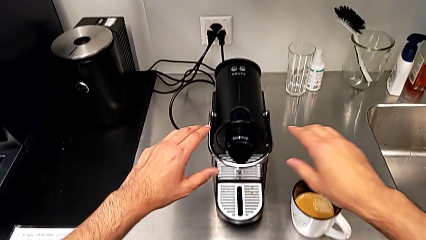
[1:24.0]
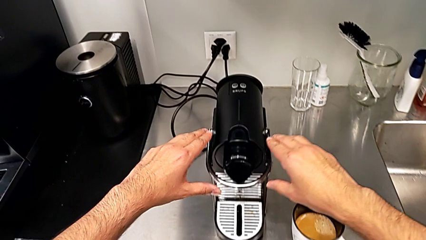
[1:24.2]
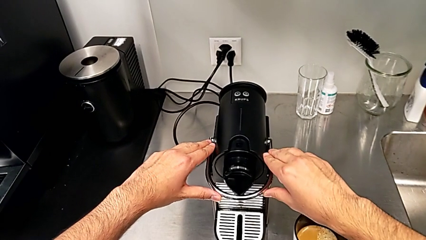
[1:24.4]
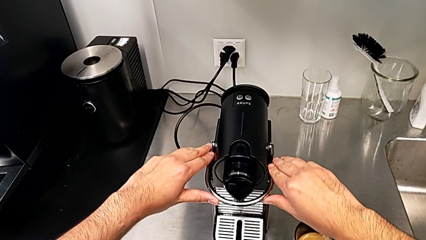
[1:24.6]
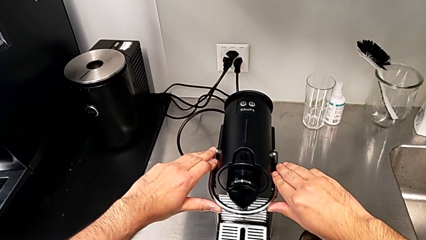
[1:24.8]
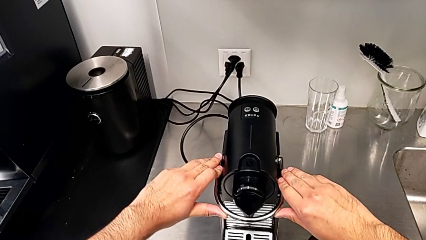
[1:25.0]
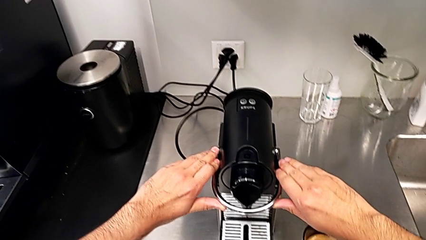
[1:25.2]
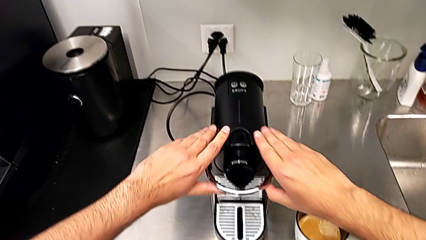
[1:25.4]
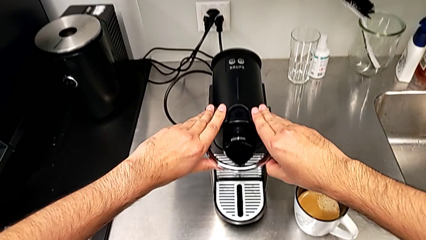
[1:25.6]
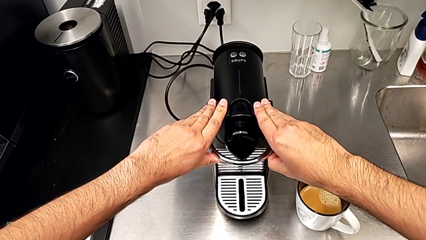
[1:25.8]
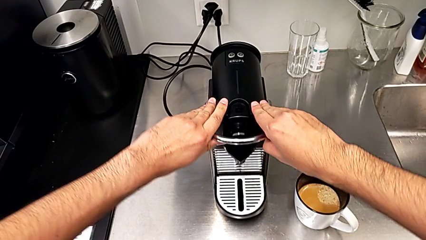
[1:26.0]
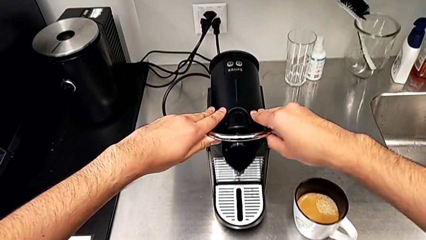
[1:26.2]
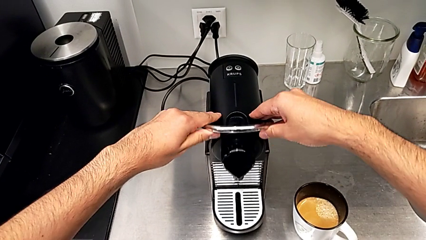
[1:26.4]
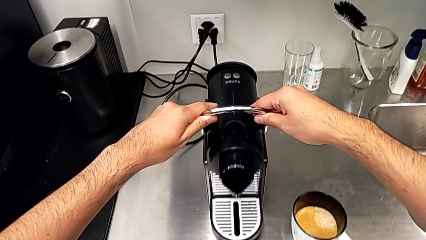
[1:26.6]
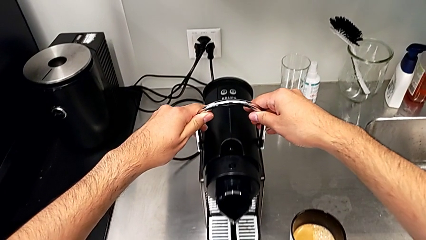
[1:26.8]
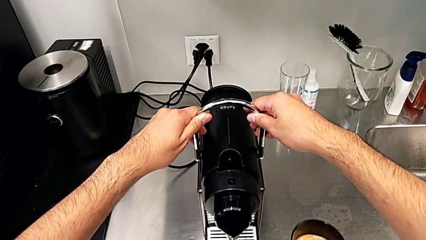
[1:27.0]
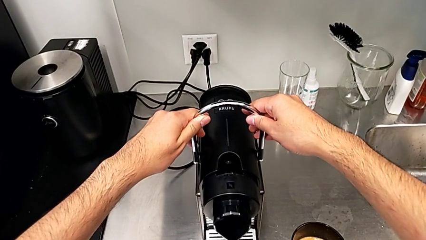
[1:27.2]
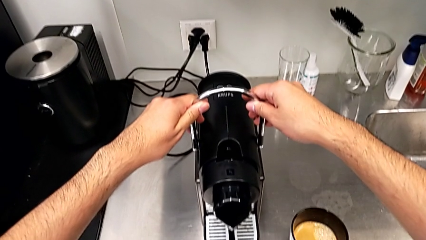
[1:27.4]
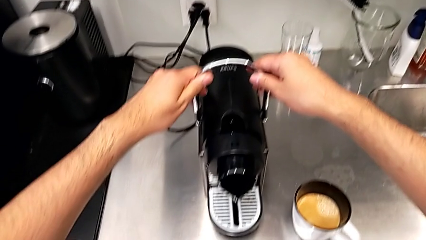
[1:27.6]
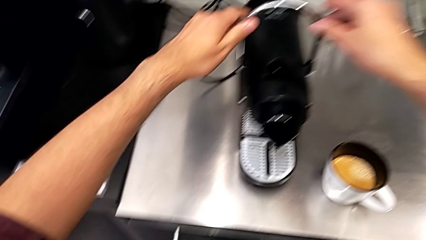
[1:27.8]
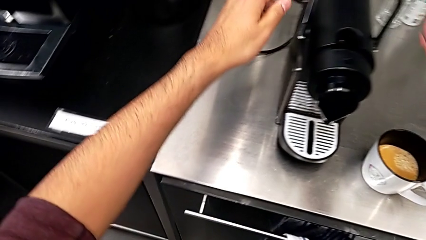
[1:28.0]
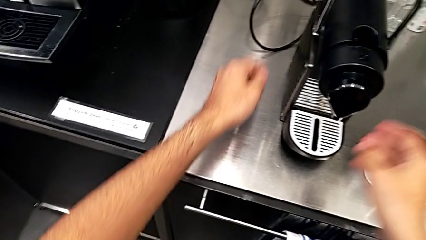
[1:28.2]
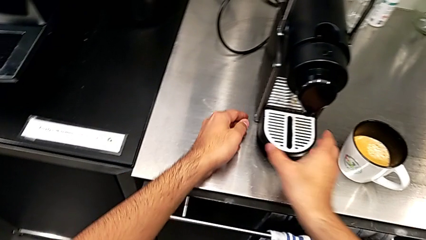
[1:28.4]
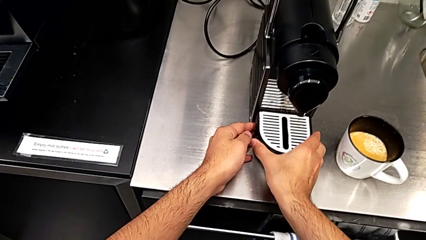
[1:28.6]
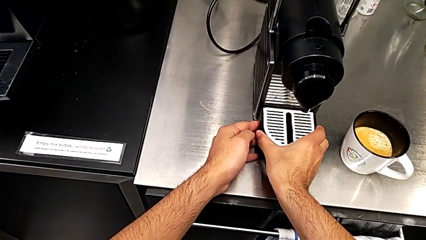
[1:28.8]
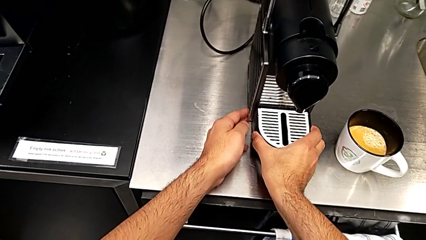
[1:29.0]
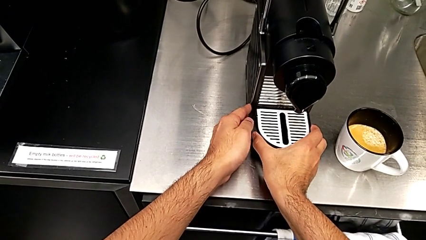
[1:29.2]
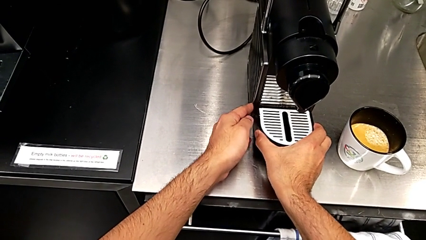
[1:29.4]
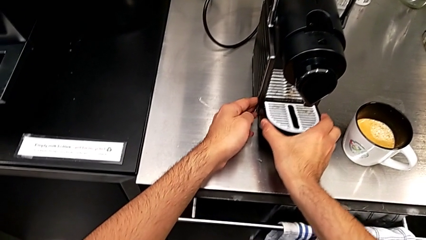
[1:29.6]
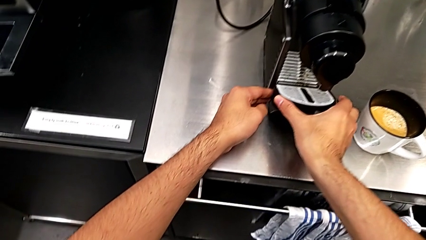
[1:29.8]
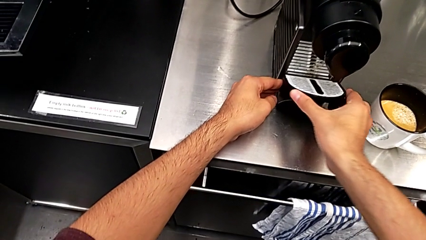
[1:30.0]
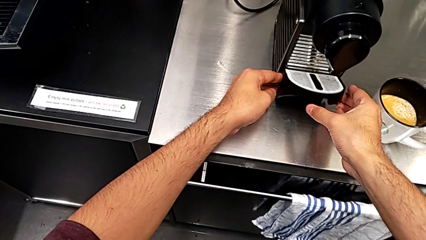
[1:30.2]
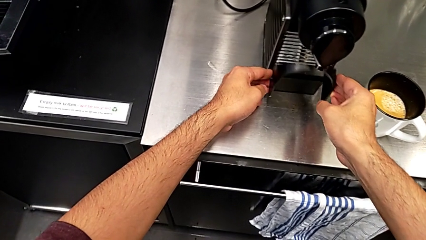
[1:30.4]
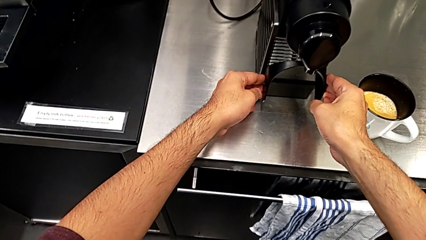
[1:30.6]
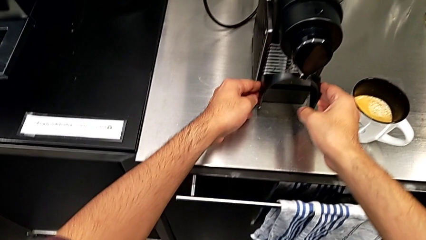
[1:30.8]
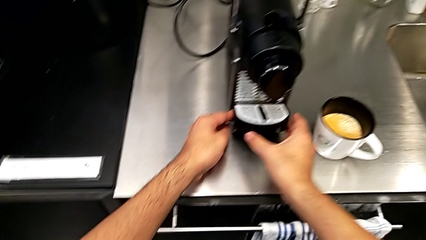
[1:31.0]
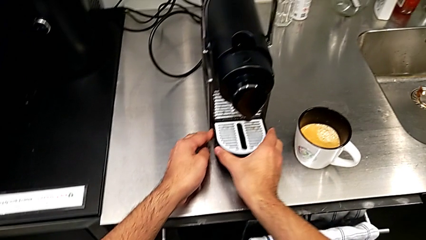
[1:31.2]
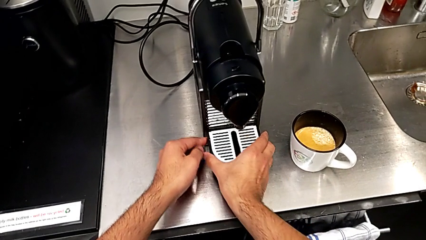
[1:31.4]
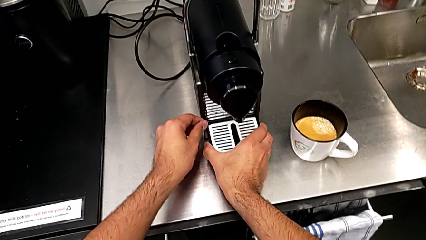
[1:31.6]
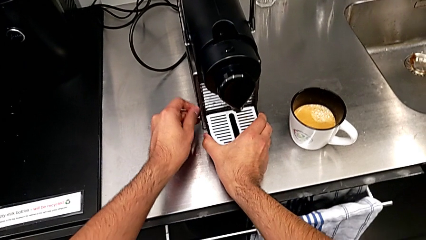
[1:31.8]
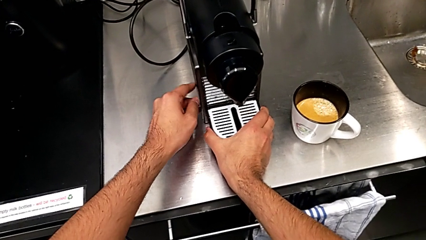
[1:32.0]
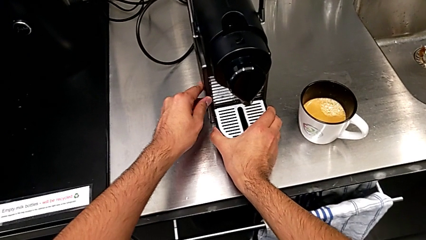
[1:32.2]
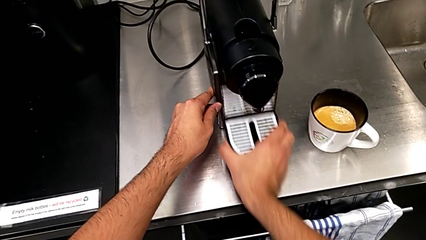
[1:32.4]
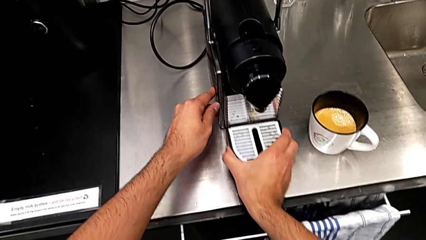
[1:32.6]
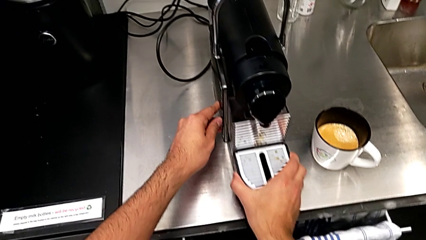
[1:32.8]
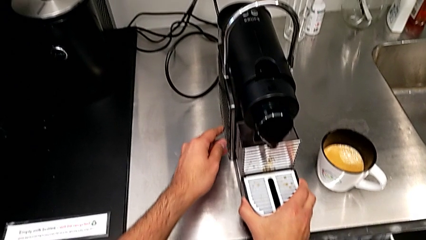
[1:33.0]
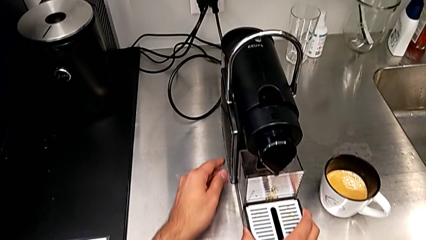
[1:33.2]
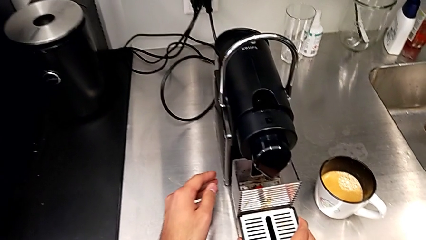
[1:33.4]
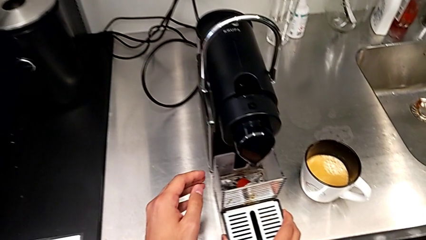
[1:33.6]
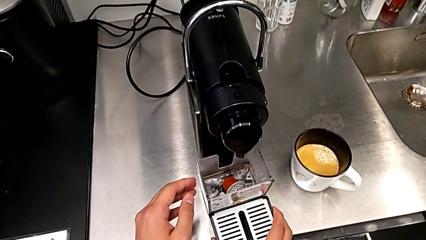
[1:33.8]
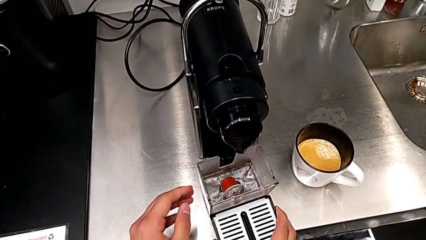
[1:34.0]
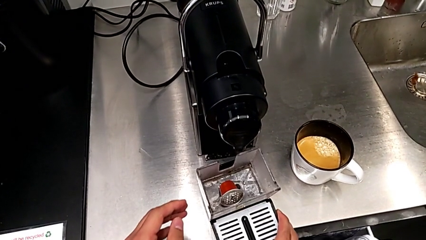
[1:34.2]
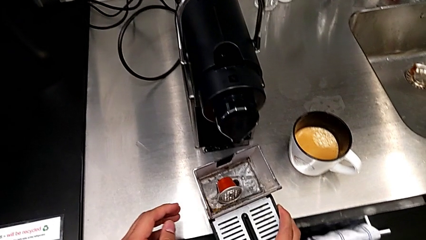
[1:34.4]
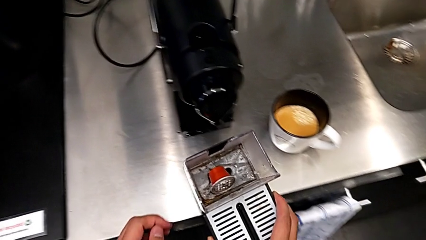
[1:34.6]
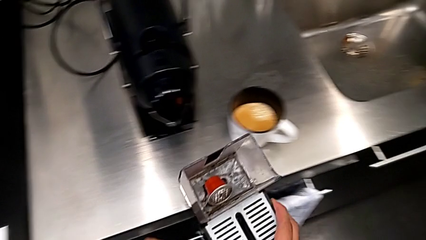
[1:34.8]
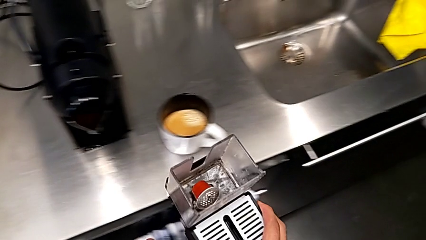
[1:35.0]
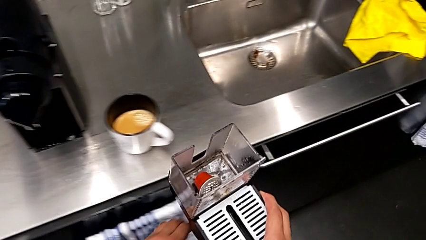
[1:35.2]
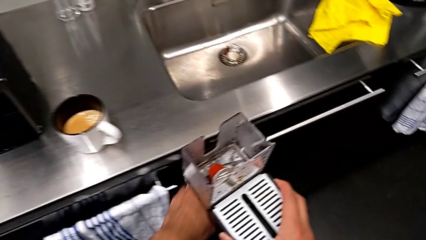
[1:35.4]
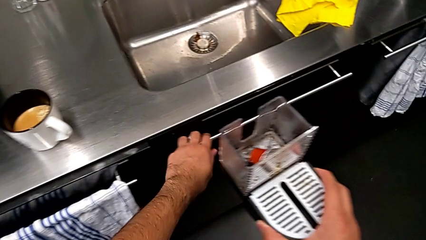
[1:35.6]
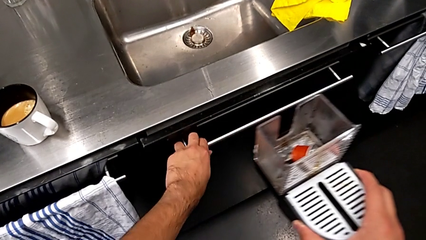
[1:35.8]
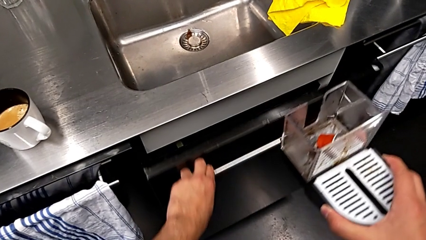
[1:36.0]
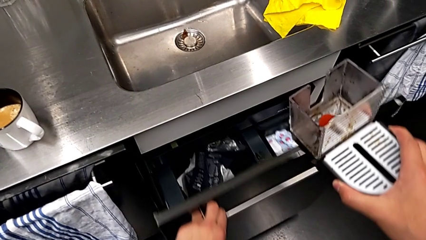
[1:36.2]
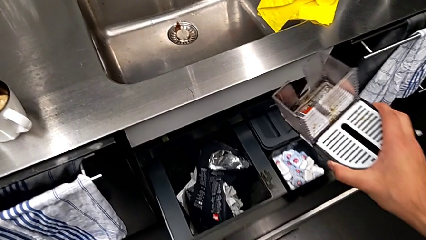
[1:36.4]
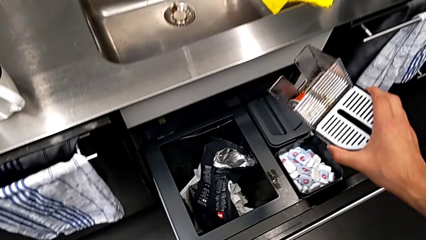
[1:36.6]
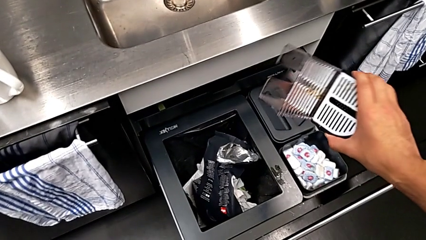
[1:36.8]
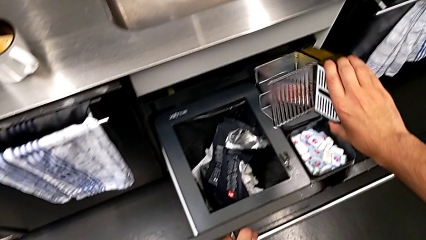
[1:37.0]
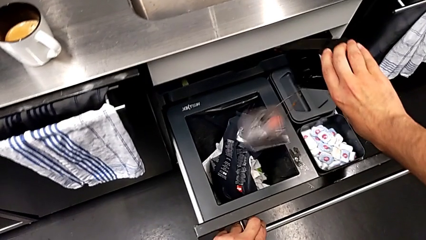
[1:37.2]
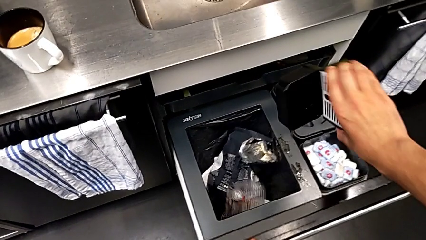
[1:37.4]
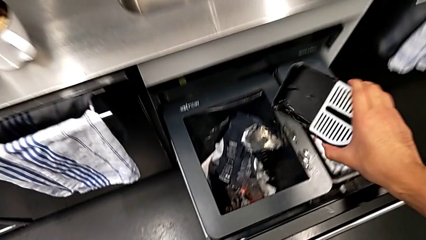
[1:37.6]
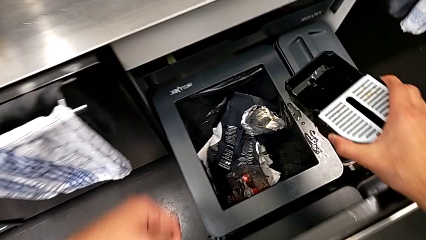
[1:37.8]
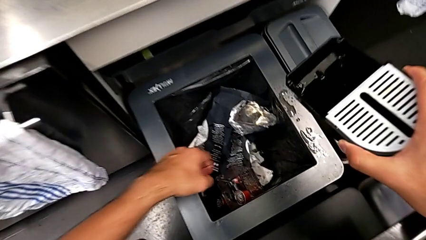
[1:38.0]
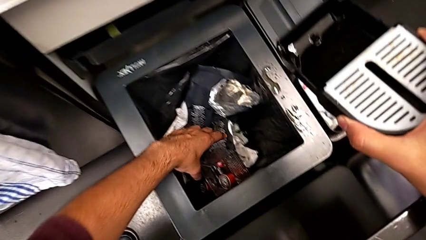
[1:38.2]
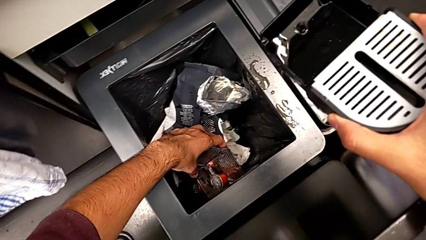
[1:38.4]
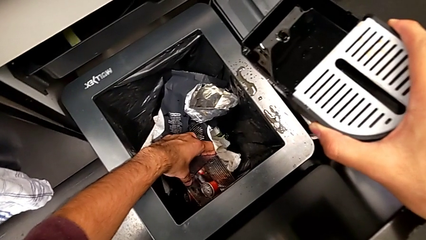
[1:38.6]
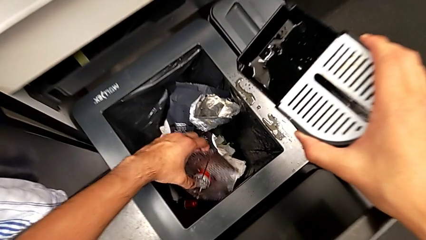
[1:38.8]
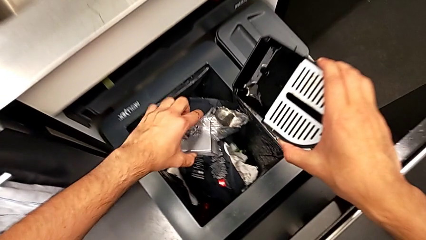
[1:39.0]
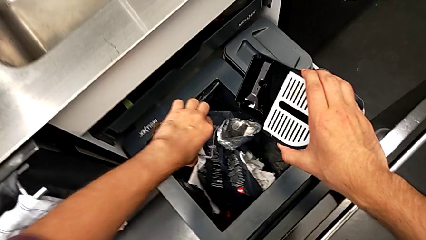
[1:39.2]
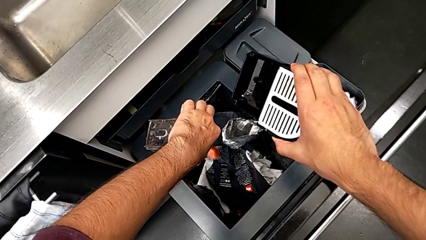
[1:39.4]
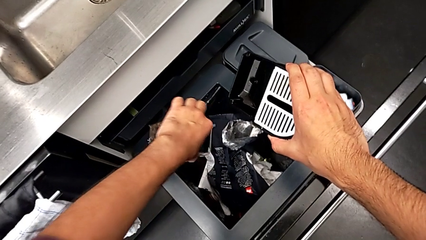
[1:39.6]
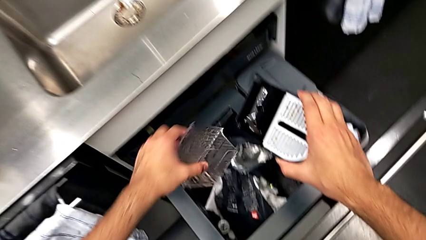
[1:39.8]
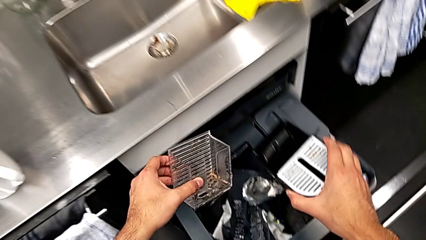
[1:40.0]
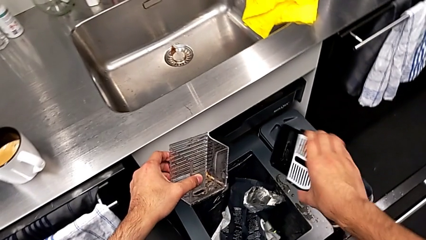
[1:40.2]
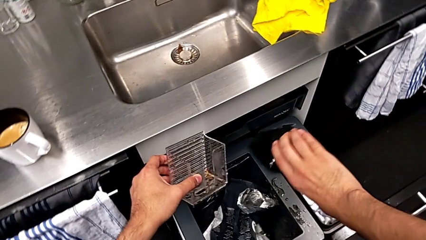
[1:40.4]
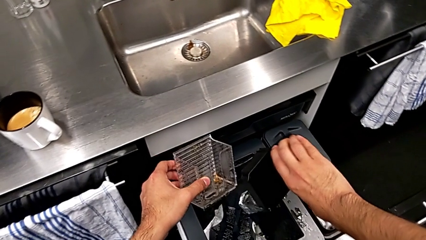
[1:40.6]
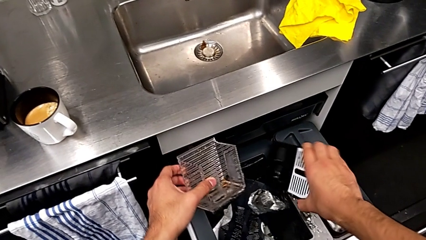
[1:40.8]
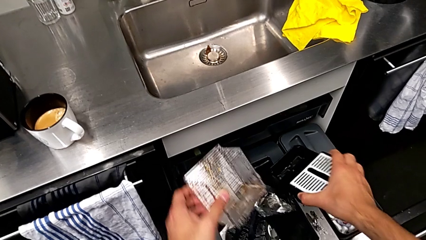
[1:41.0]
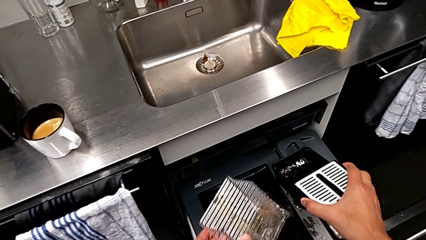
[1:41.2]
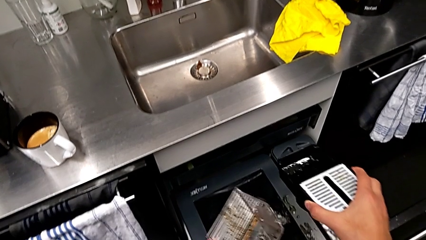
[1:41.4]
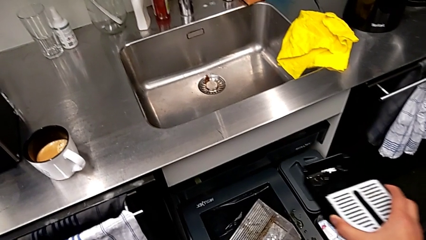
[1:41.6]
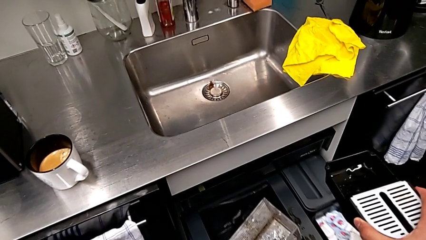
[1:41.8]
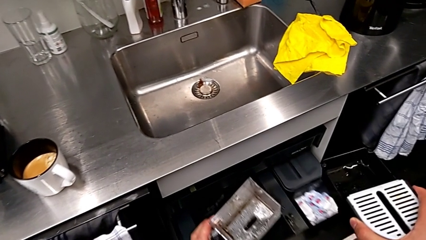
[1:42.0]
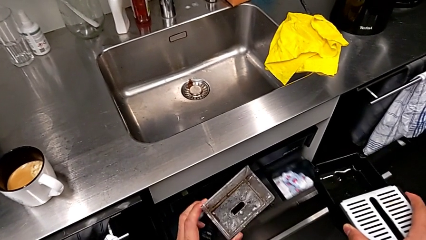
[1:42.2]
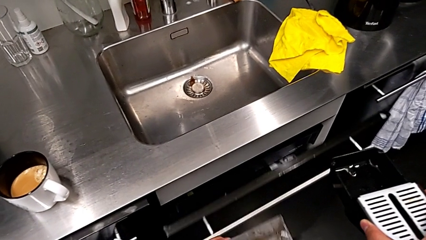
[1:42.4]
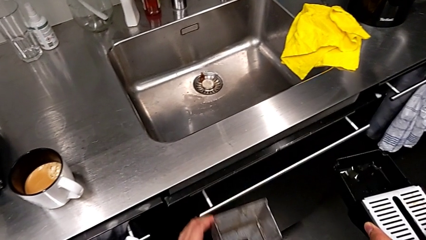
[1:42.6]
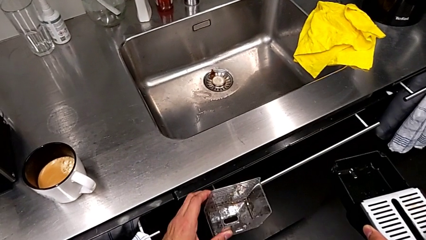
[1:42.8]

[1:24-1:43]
The camera wearer is emptying the capsule container. They pull the lever, approach the drip tray, grab it, inspect it, pull it and lift it, all with the right hand. They open the garbage bin with the left hand, lift the drip tray with the right hand, wrongly drop the capsule container with the right hand, the capsule container falling into the garbage bin, lift it and empty it with the left hand, empty the drip tray with the right hand and close the garbage bin with the left hand.
